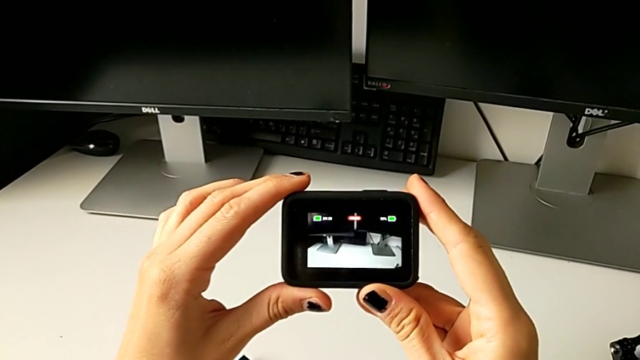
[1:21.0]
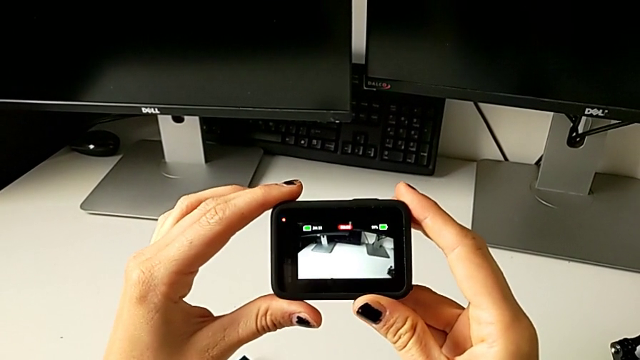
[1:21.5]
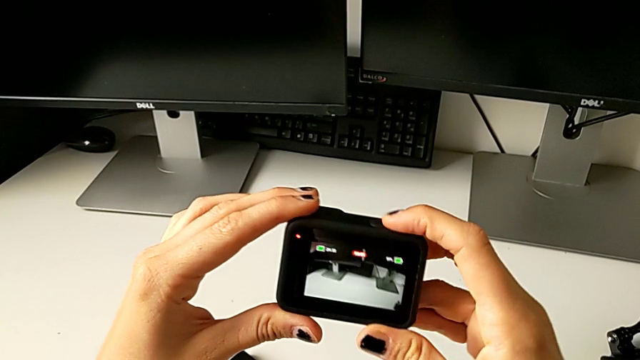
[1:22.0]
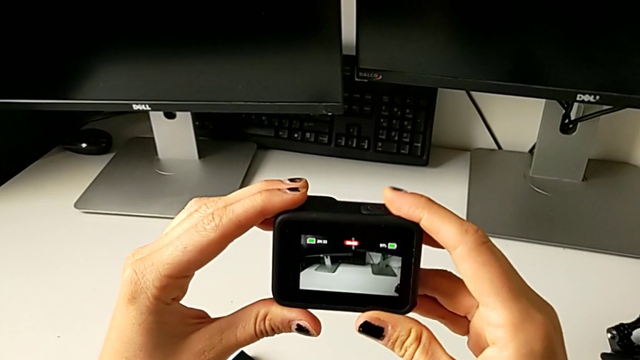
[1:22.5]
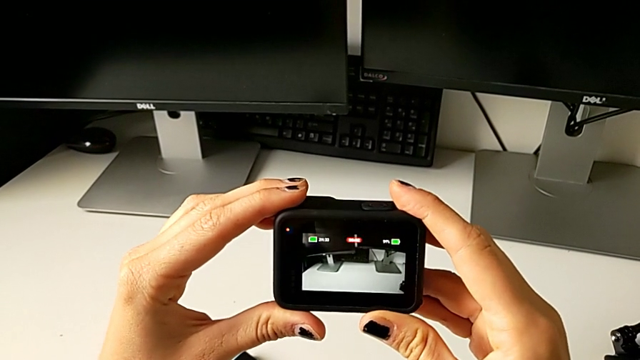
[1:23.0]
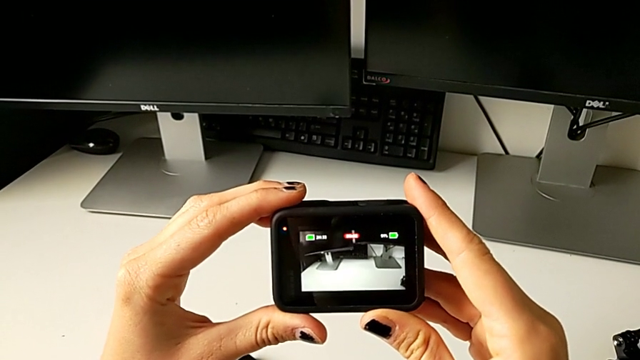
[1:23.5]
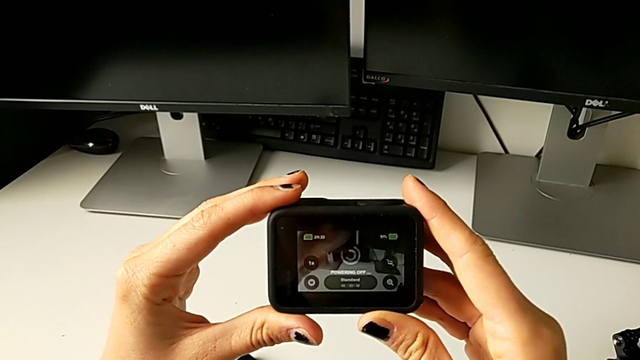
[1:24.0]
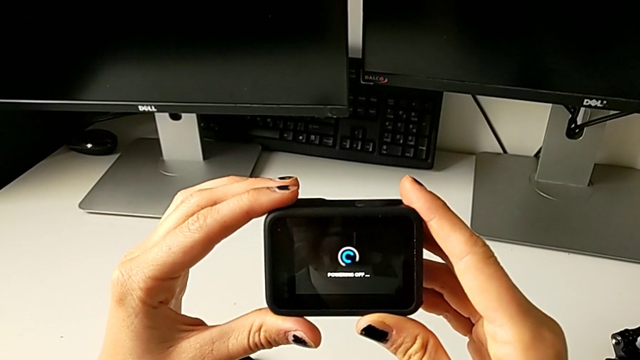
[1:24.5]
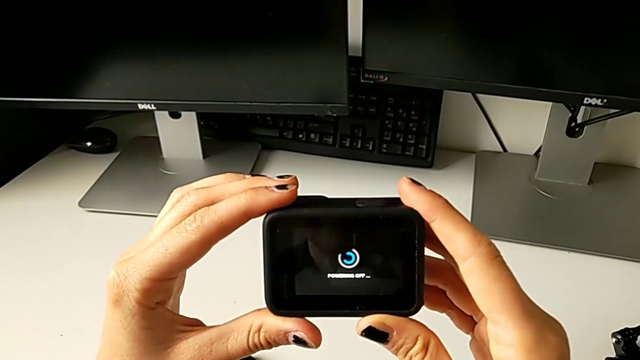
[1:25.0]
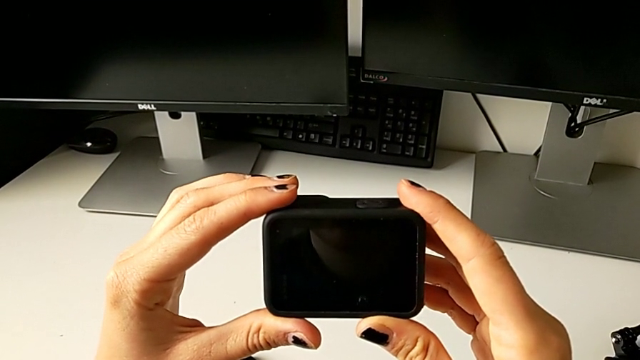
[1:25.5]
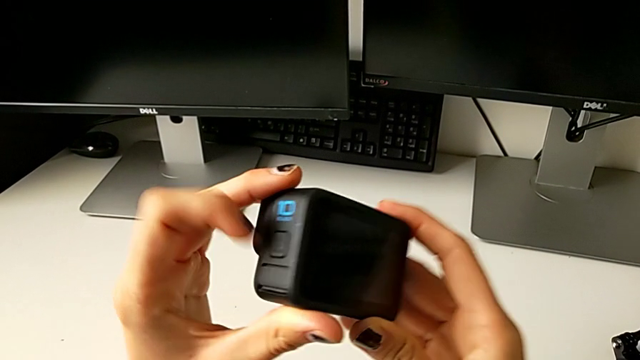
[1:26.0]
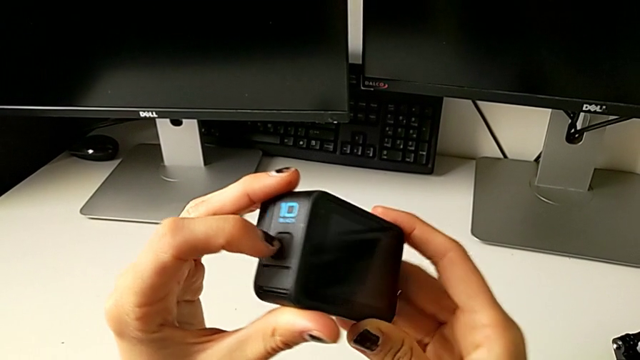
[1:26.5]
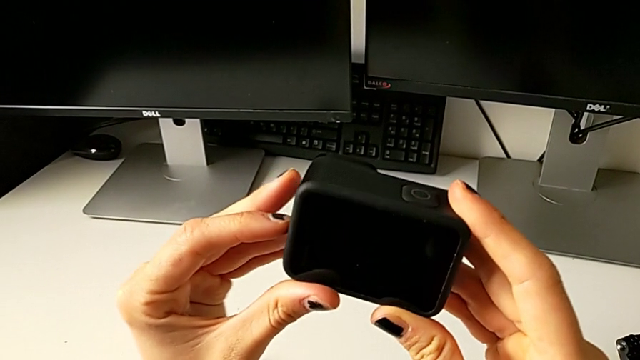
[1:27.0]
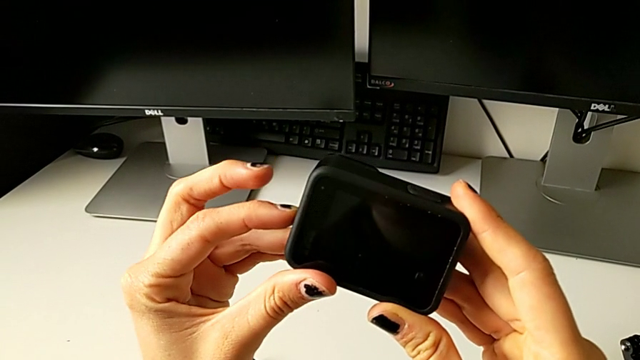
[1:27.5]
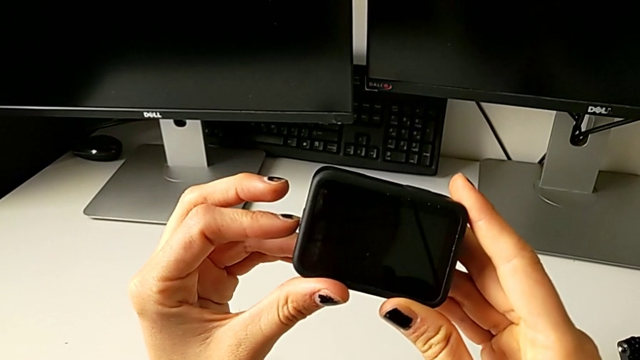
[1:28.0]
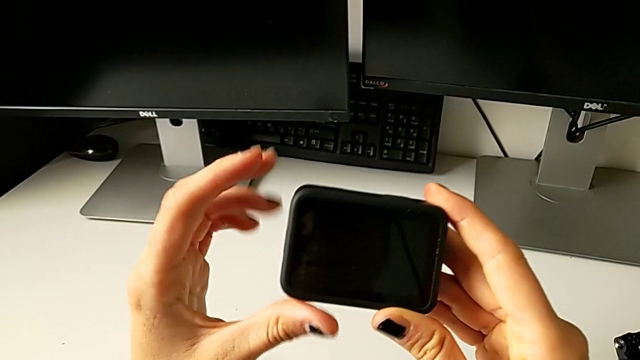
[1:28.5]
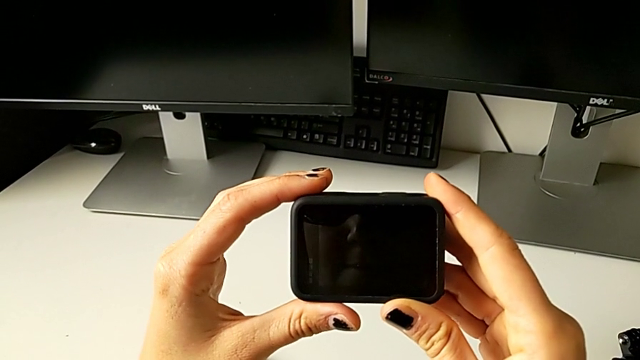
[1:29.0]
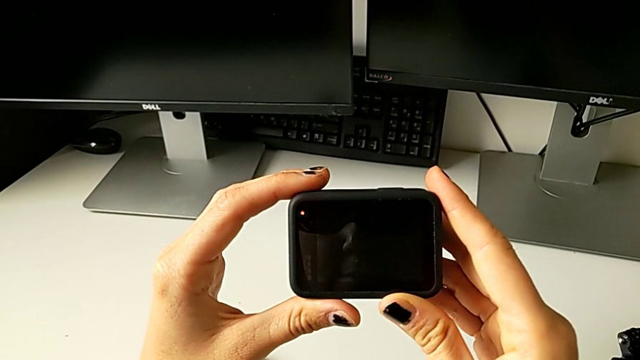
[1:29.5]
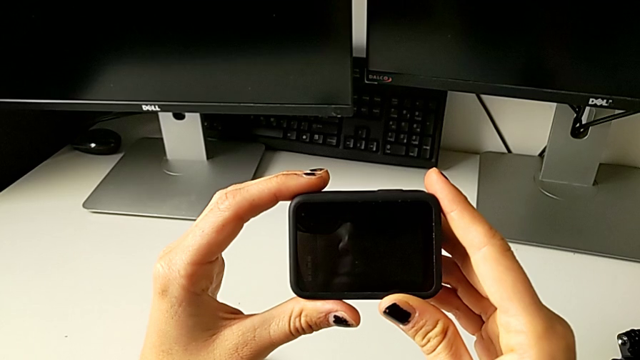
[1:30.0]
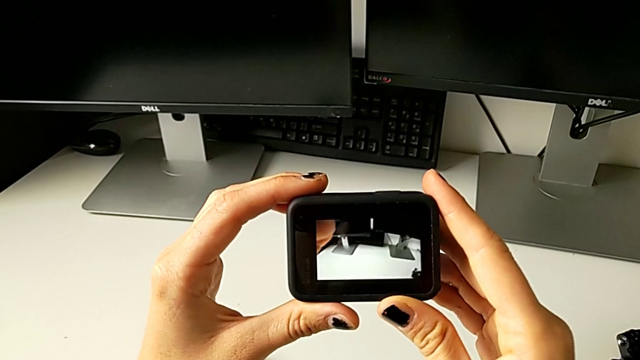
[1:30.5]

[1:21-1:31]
The camera wearer is turning on the GoPro. They press the button, turn the GoPro and press the button.

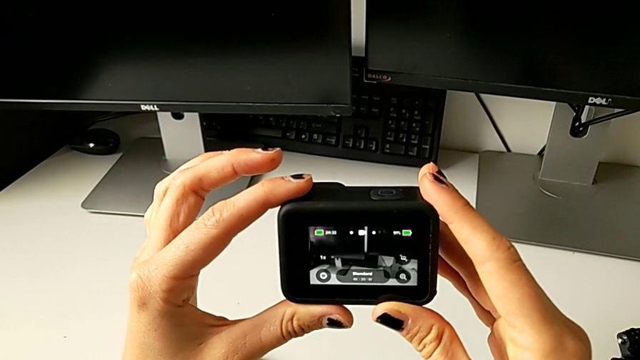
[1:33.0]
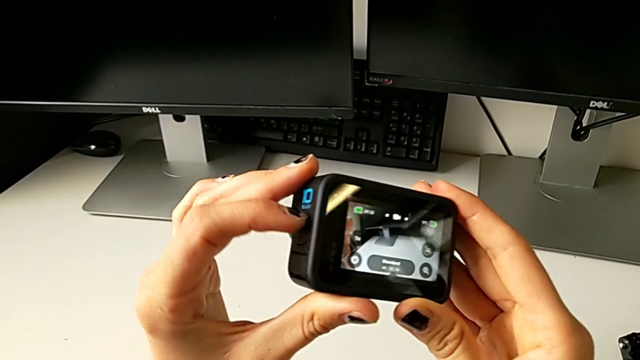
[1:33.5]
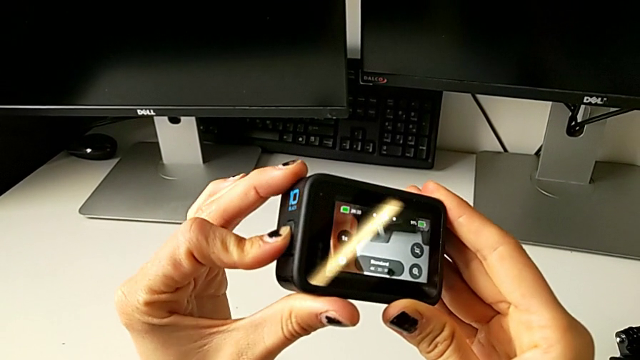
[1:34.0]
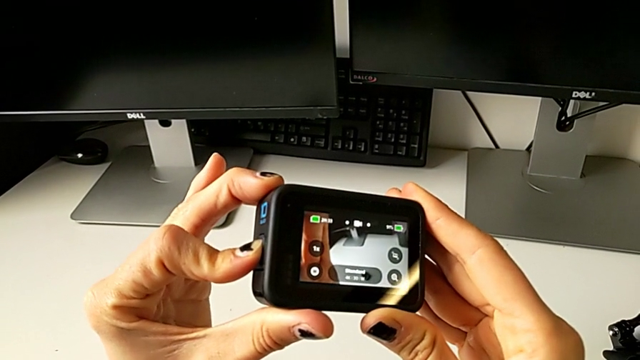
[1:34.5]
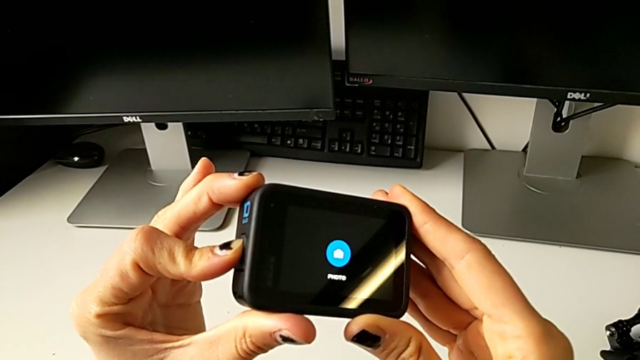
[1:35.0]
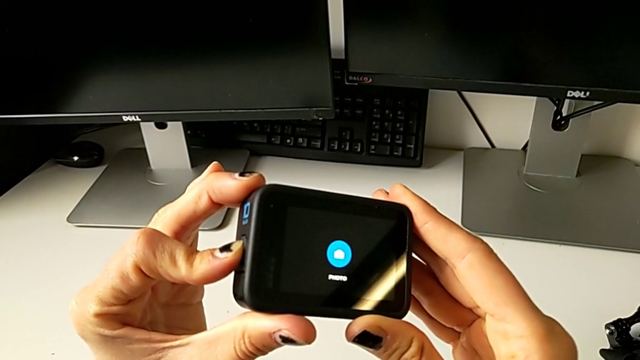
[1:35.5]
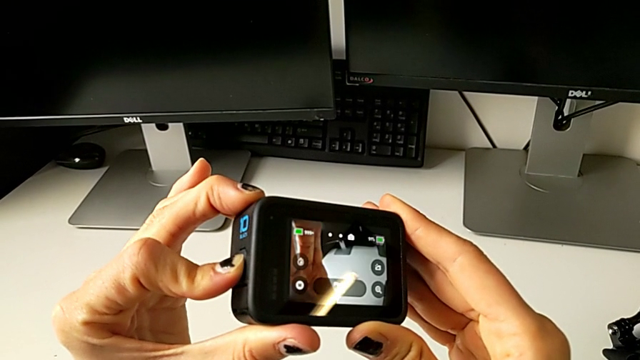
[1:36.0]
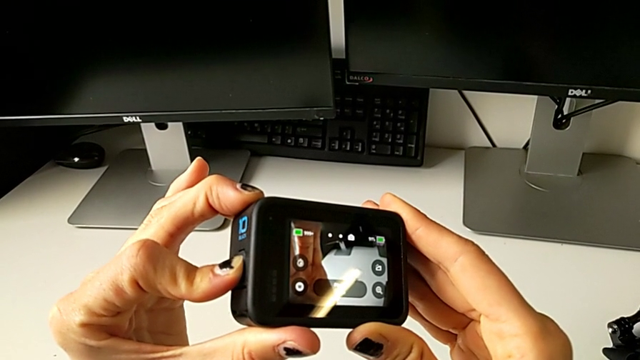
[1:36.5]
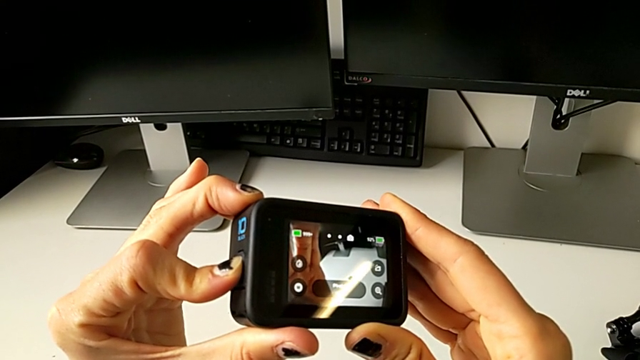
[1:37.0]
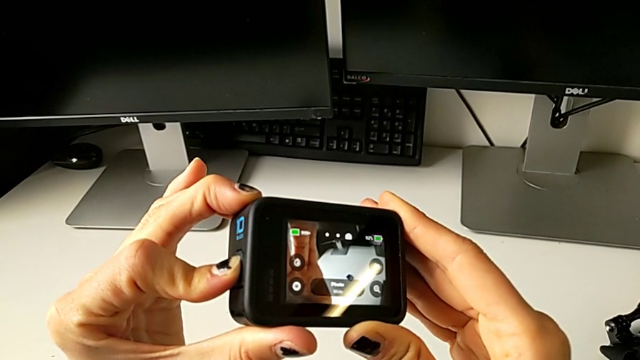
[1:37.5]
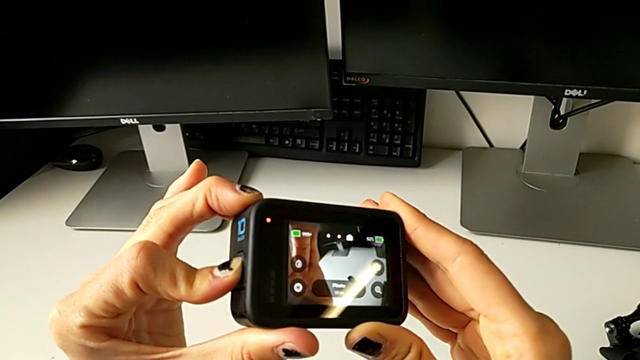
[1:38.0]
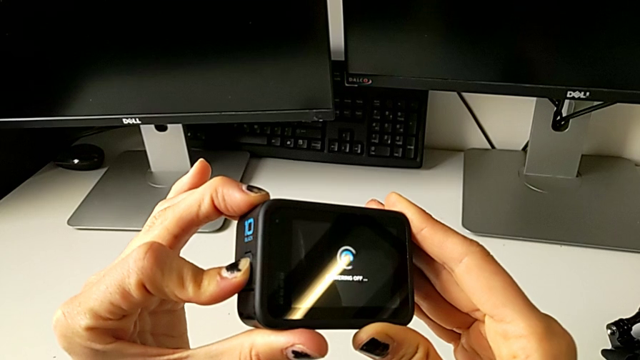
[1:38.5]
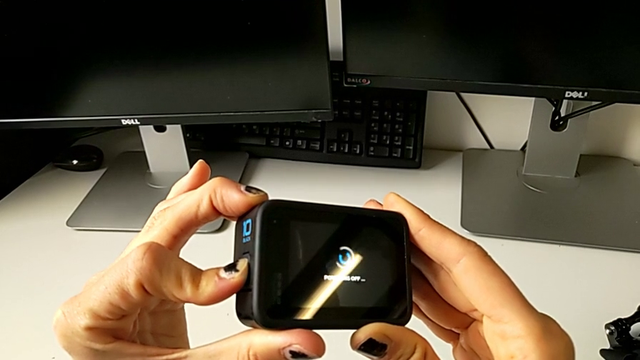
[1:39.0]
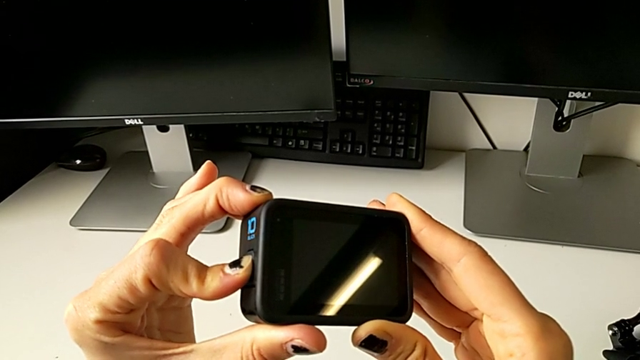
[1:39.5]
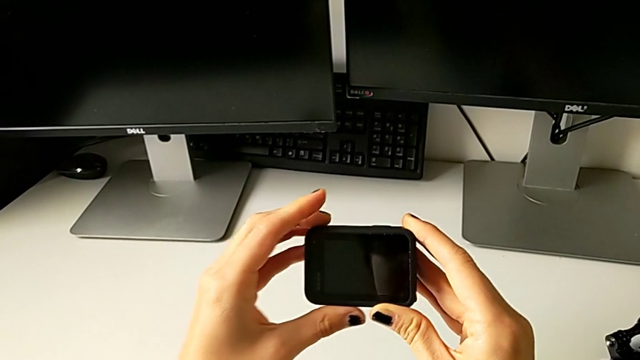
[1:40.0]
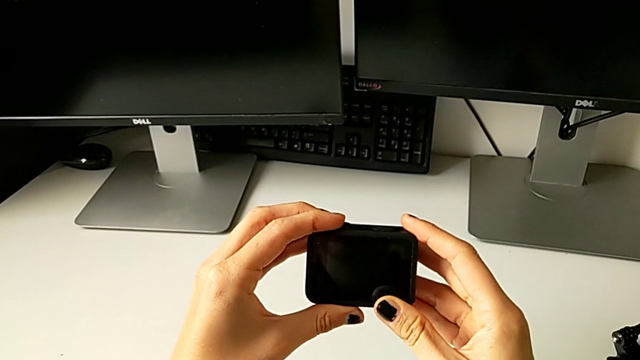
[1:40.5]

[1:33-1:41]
The camera wearer turns off the GoPro. They press the button.

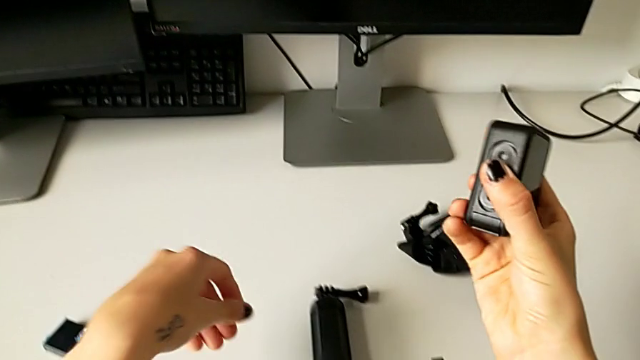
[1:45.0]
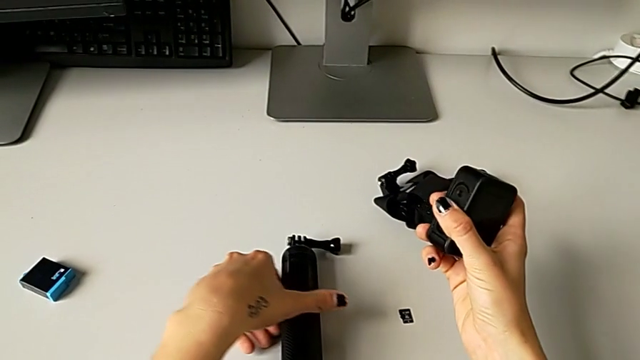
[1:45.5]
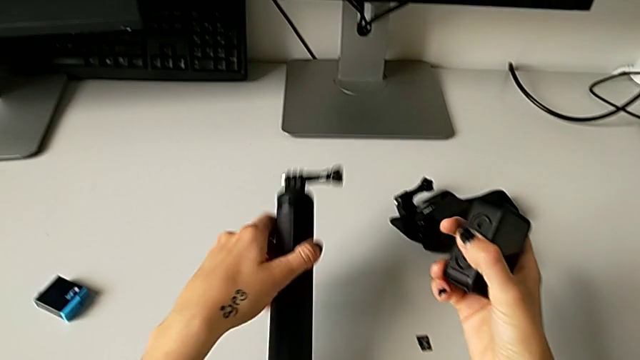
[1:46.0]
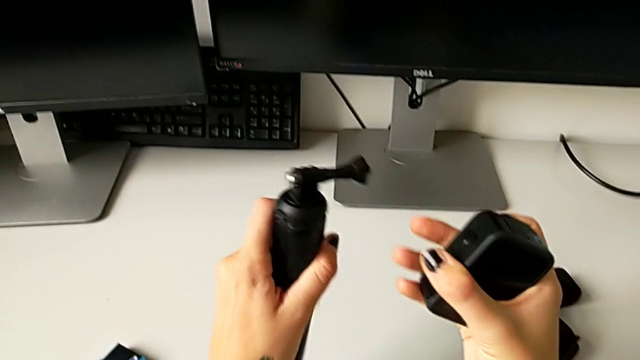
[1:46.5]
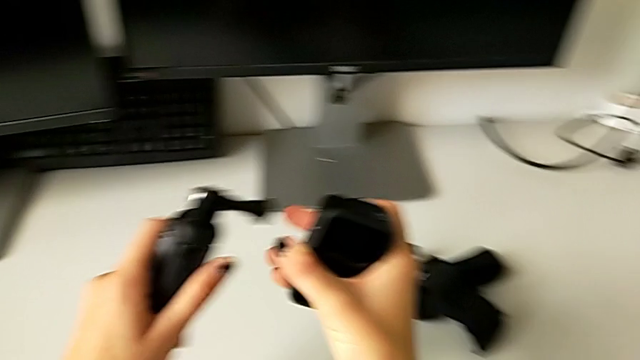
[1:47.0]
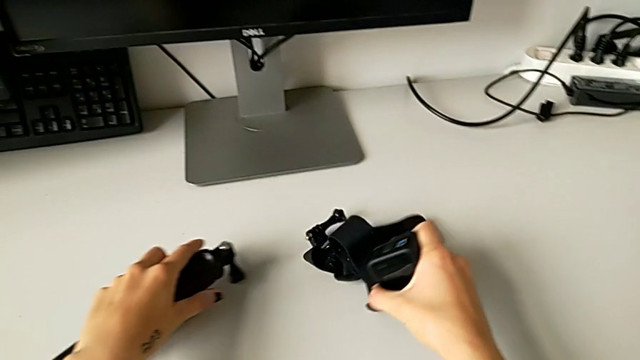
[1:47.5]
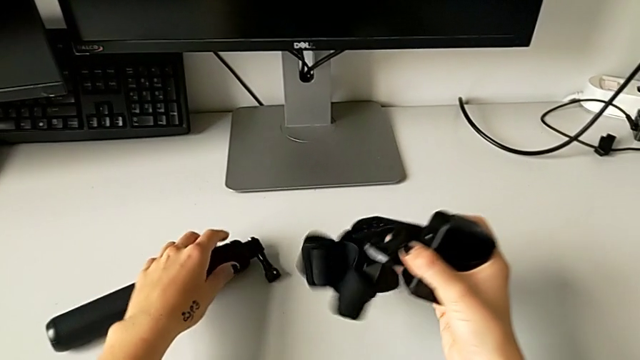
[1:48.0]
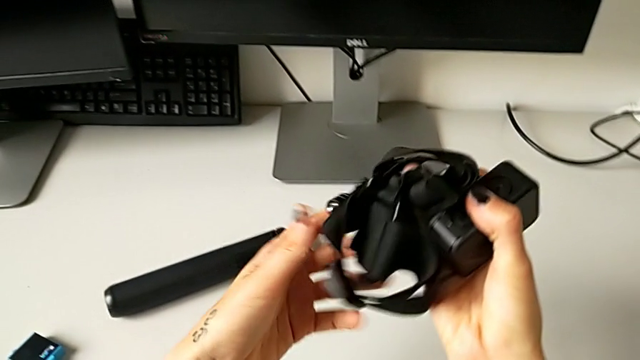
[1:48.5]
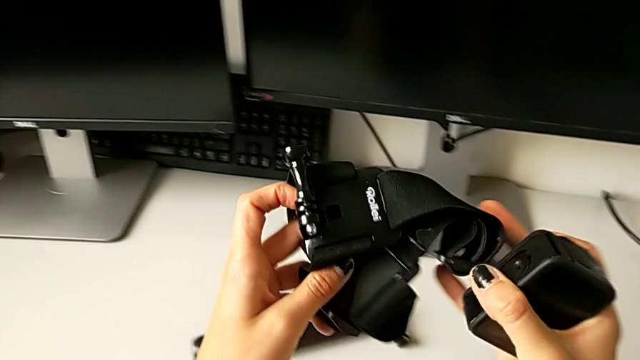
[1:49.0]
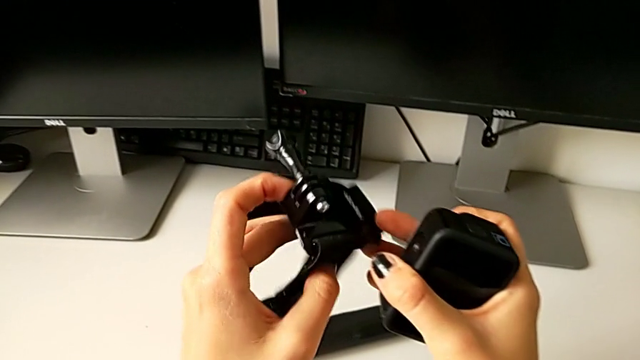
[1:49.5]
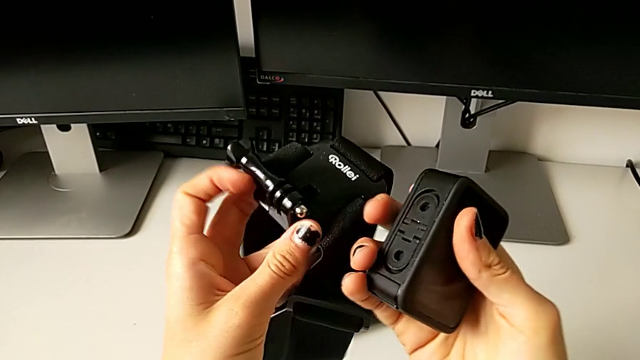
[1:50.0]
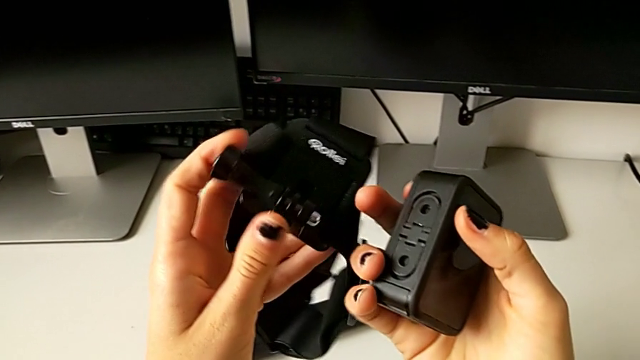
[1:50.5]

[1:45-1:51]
The camera wearer is mounting the GoPro on the strap. They grab the handheld grip, wrongly grab it, grab the strap and begin to inspect it.
